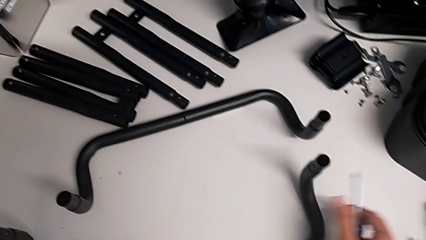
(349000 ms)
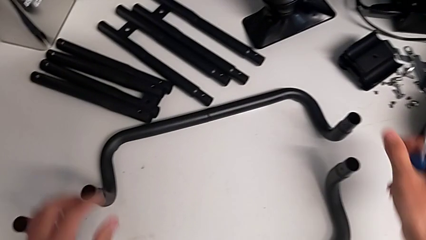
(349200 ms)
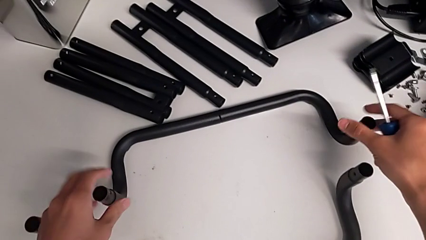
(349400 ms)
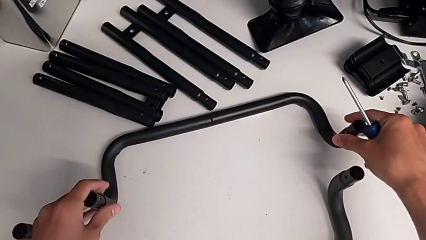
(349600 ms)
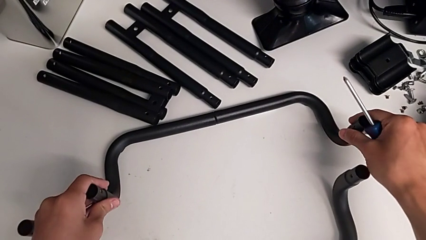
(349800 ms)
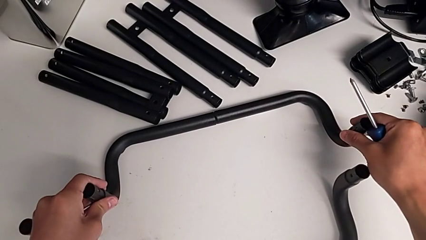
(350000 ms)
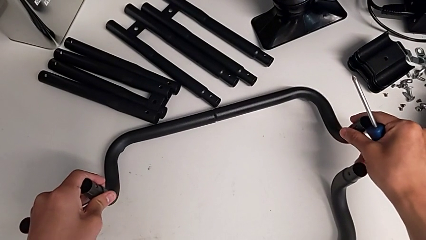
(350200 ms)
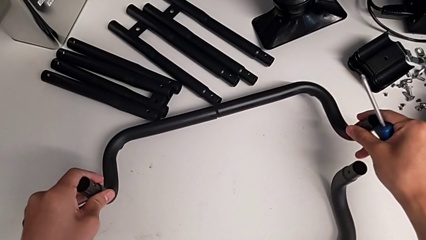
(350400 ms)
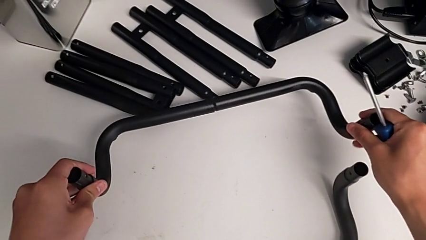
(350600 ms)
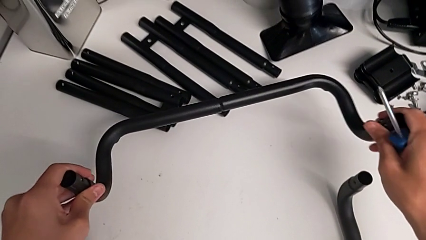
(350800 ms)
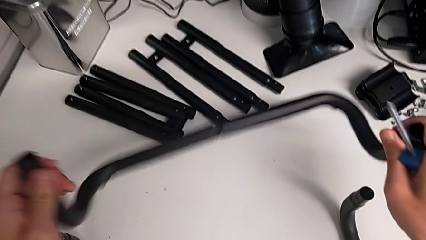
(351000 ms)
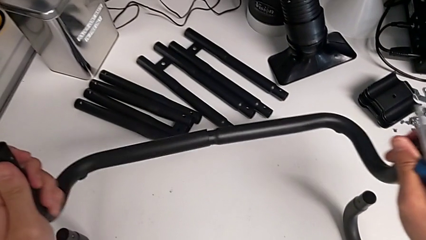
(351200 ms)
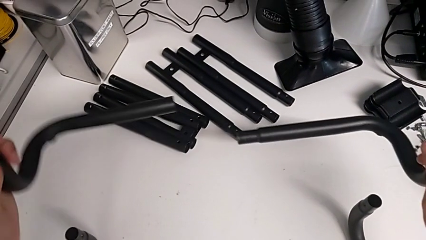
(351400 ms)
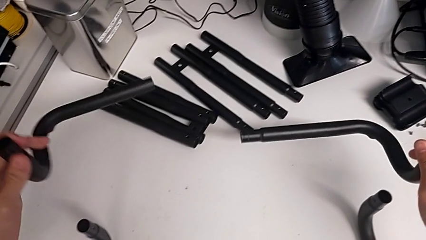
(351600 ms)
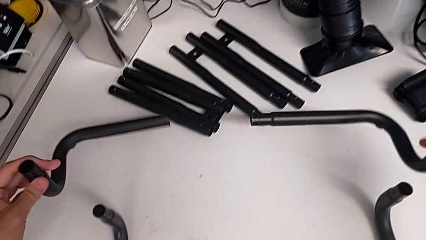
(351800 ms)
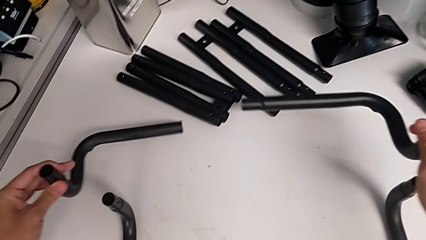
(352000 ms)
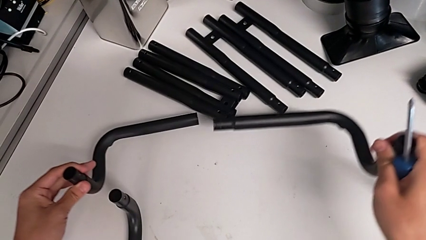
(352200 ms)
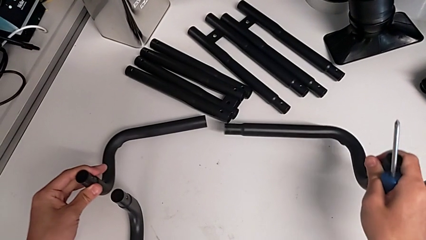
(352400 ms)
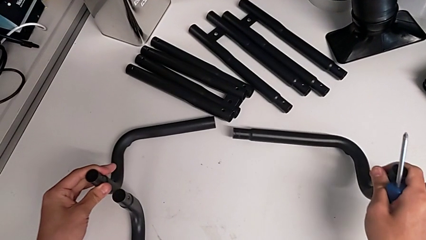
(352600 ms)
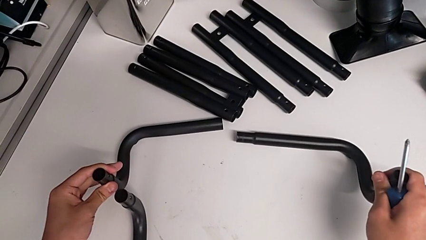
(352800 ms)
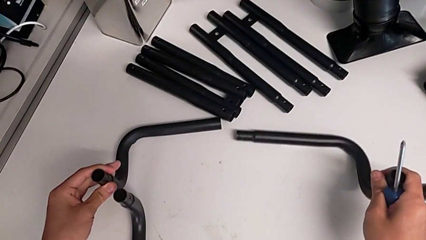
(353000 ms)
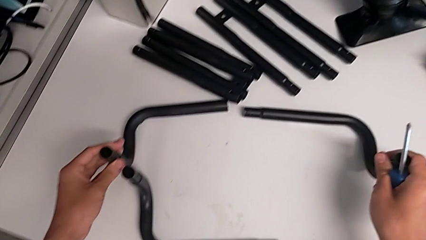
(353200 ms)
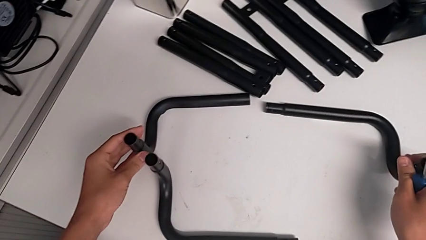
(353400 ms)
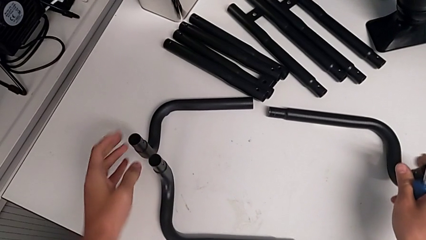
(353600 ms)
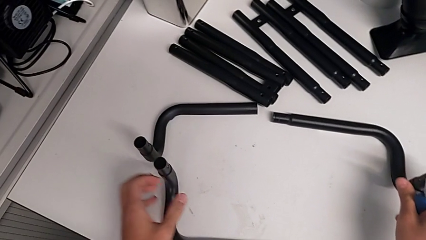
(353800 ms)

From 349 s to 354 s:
The camera wearer is disassembling the black base frame. They grab the second half frame and disassemble it.
